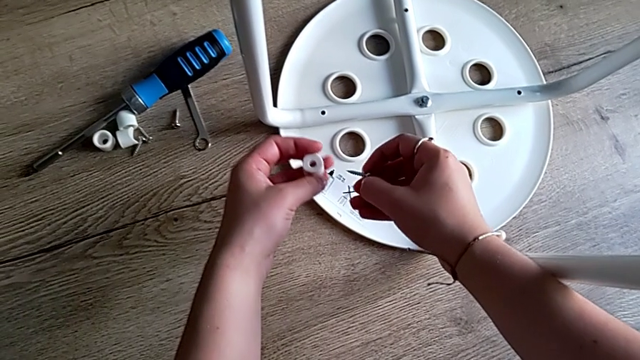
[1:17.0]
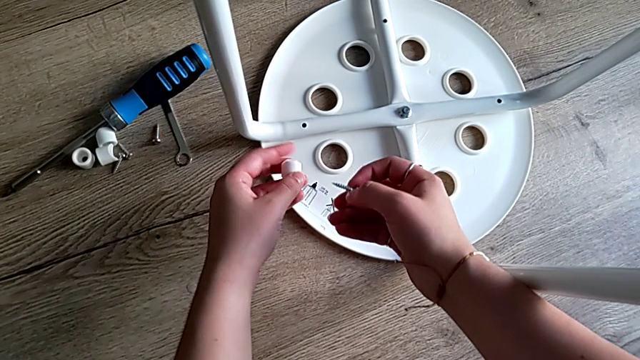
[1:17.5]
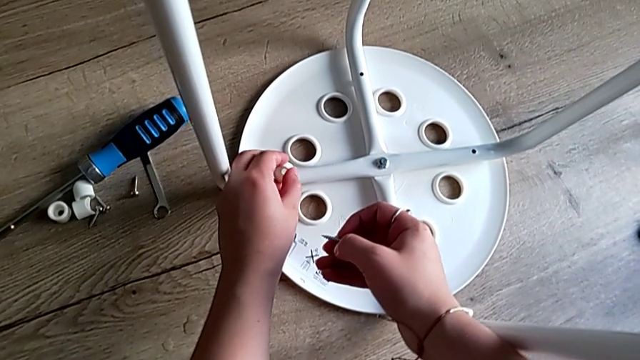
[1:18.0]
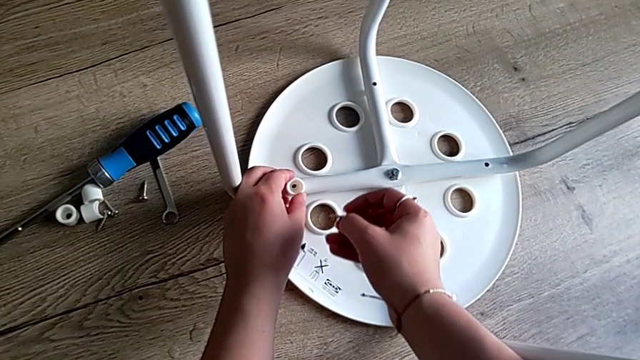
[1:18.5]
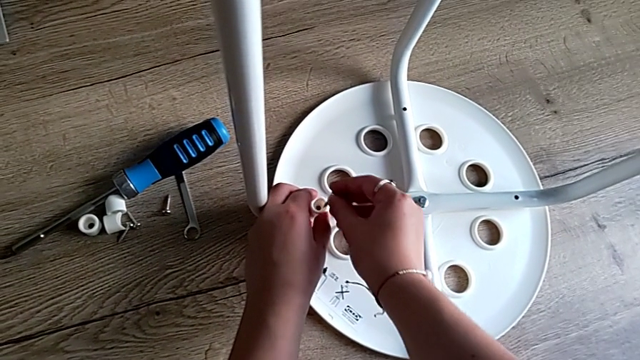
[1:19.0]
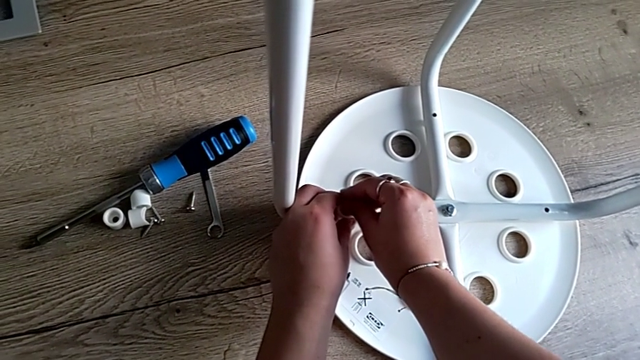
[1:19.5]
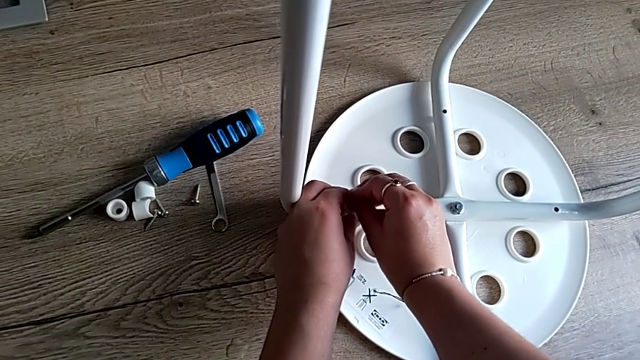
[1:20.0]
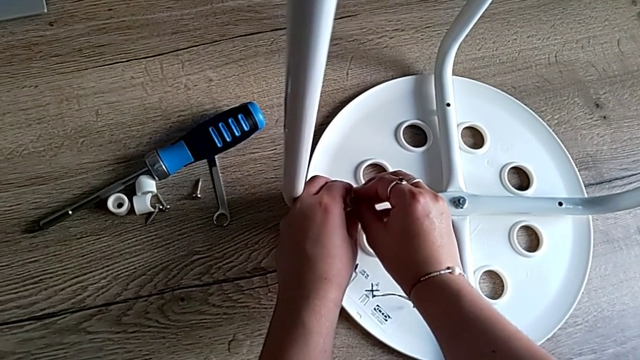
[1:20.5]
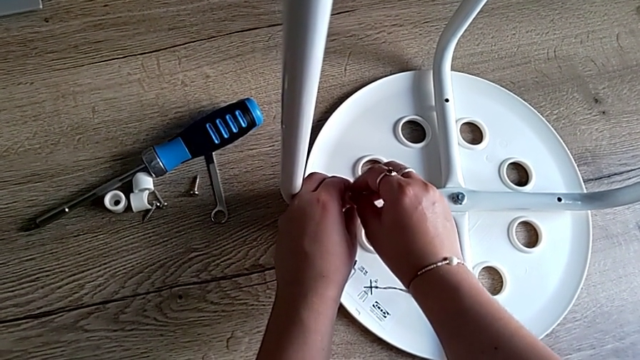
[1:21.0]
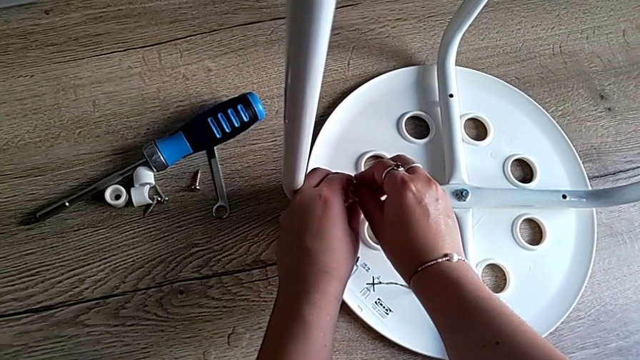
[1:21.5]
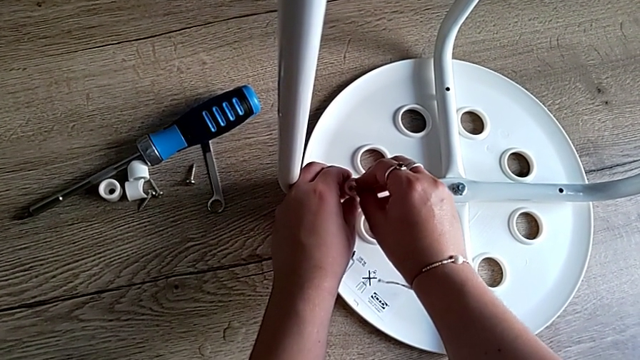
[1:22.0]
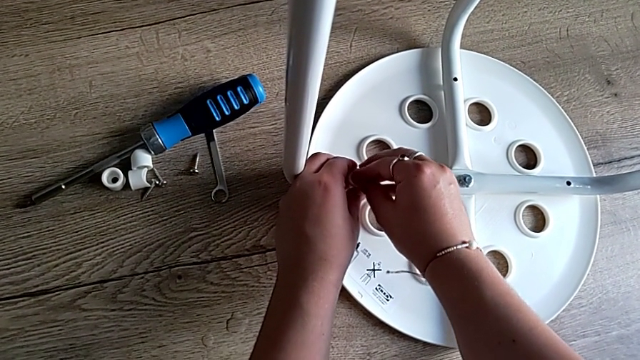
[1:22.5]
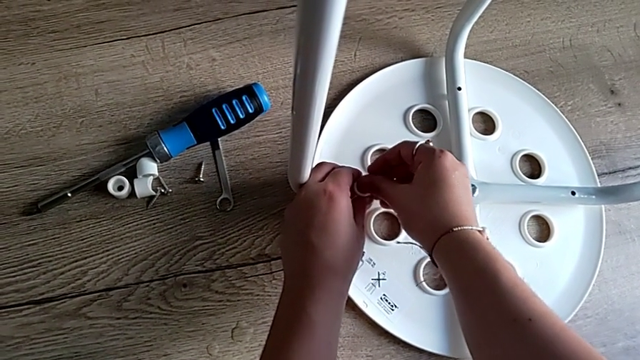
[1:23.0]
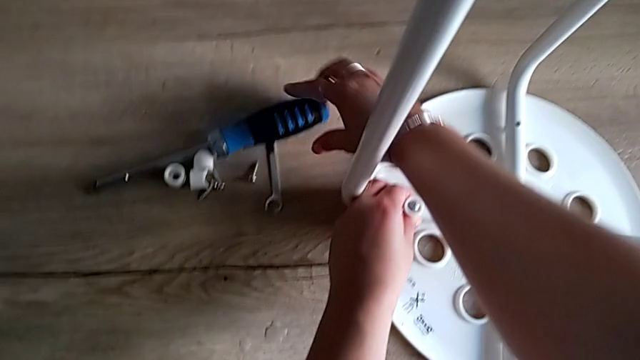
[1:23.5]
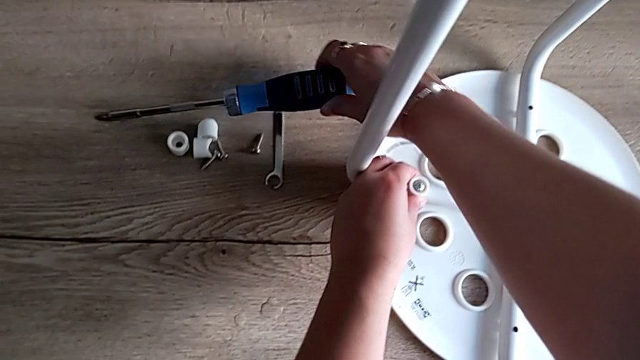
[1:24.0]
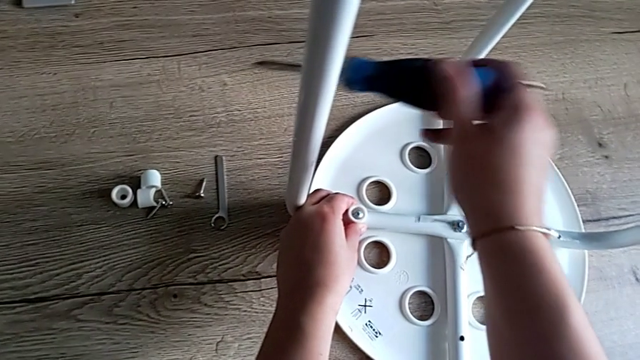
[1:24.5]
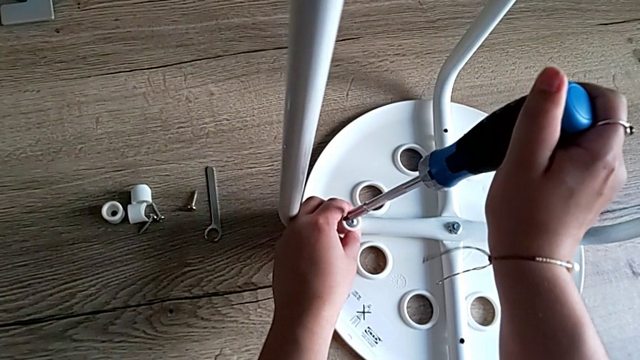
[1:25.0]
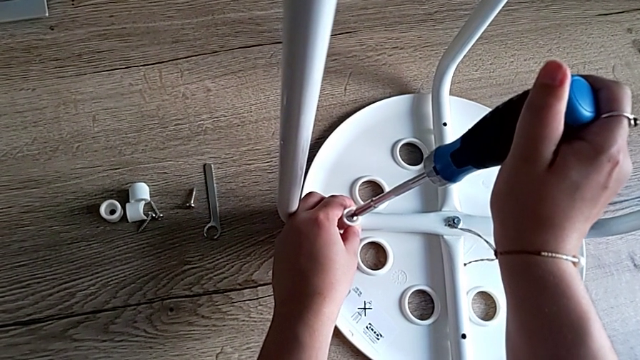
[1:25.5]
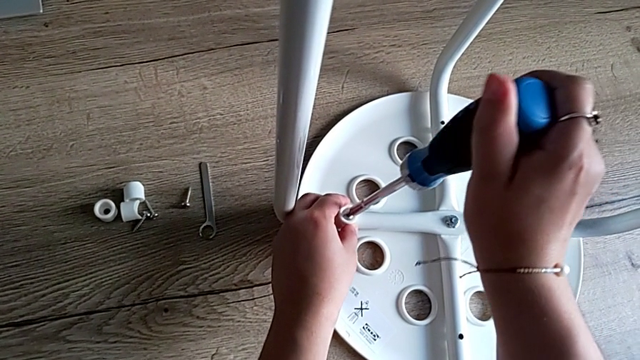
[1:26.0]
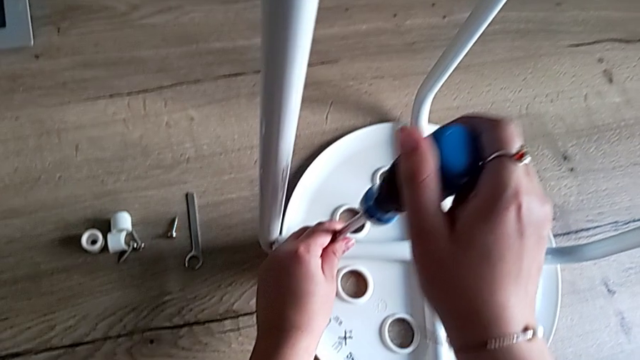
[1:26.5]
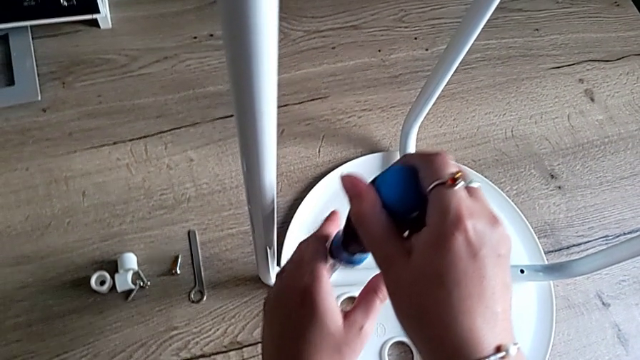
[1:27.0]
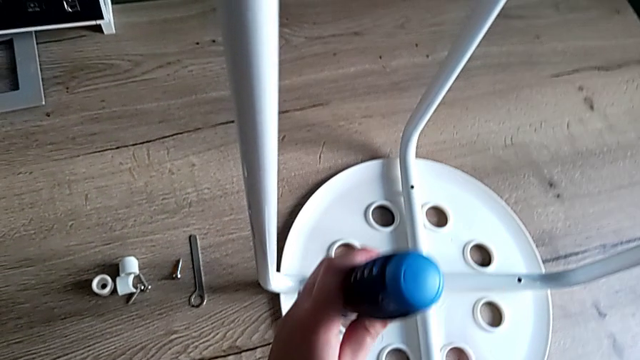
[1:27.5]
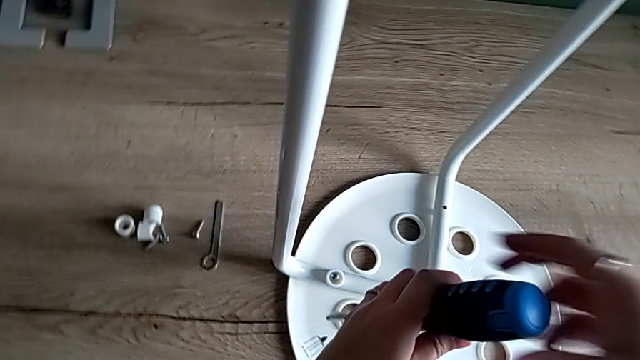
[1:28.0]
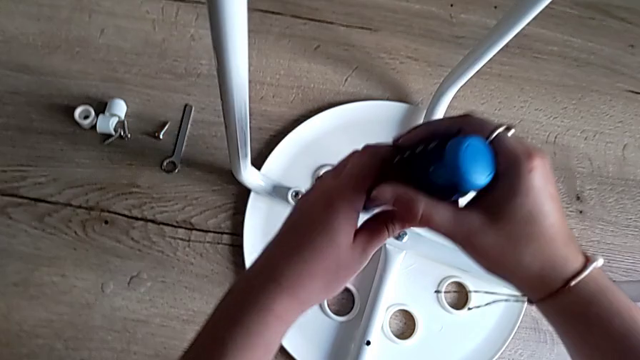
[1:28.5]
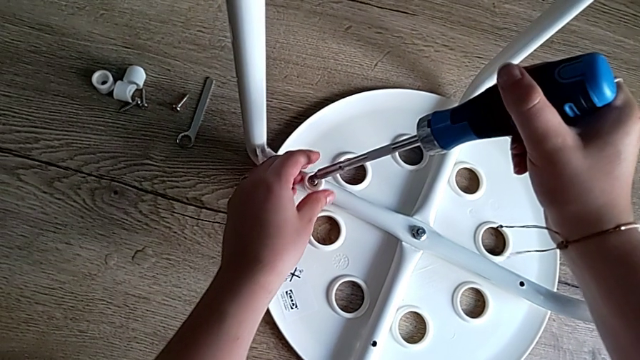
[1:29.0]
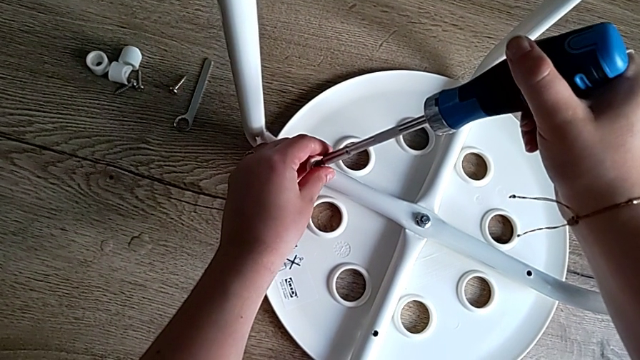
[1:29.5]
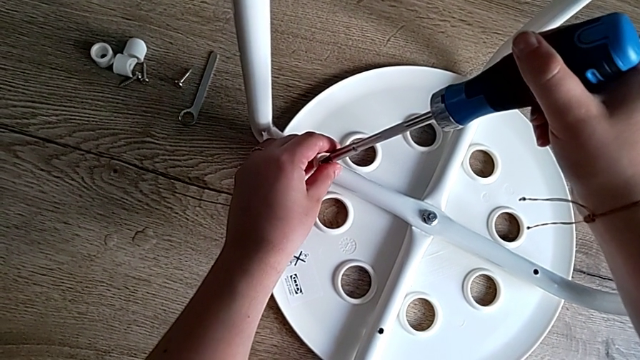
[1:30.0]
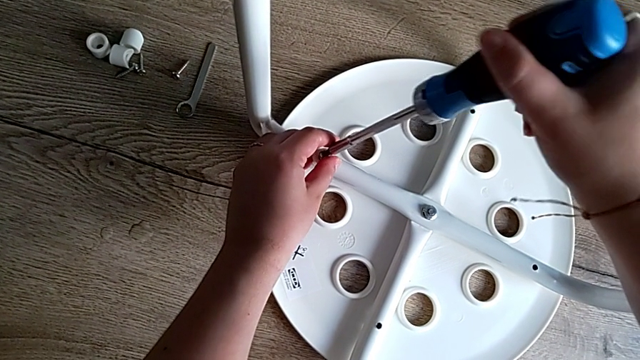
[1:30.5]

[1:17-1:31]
The camera wearer is screwing the first screw to attach the legs and the seat. They align the first washer, insert the first screw, grab the screwdriver and insert it.

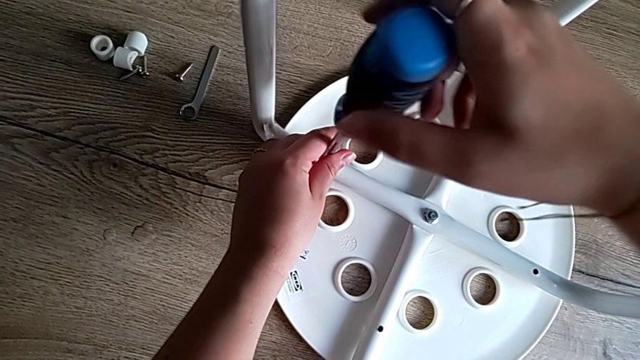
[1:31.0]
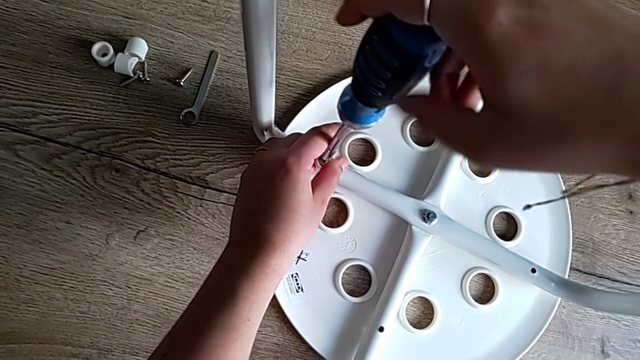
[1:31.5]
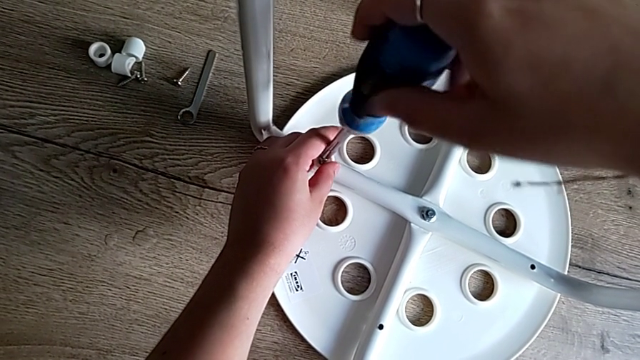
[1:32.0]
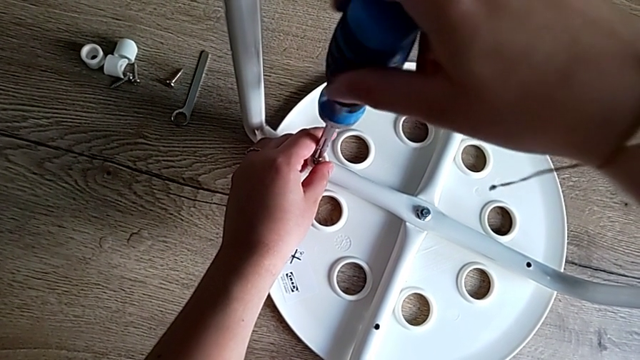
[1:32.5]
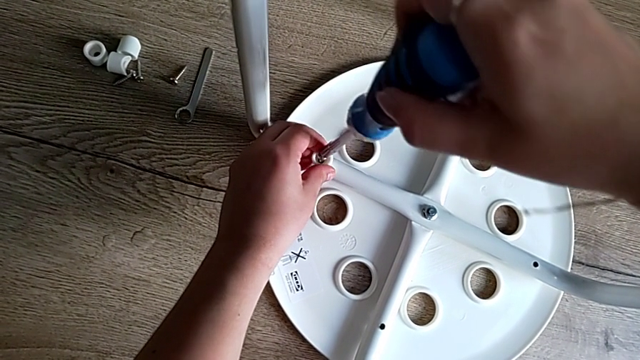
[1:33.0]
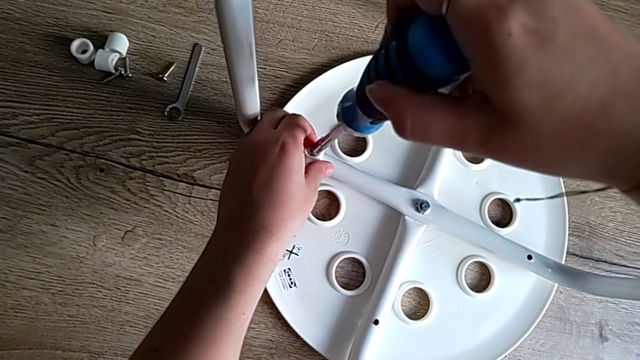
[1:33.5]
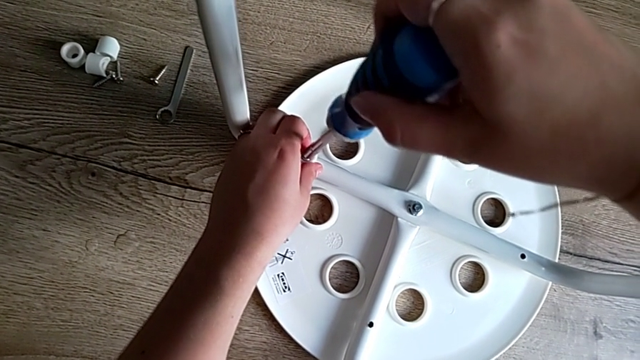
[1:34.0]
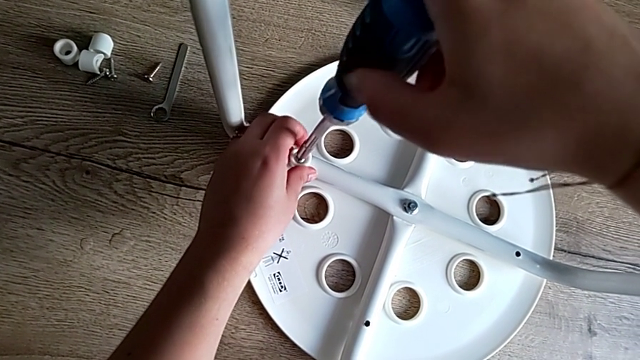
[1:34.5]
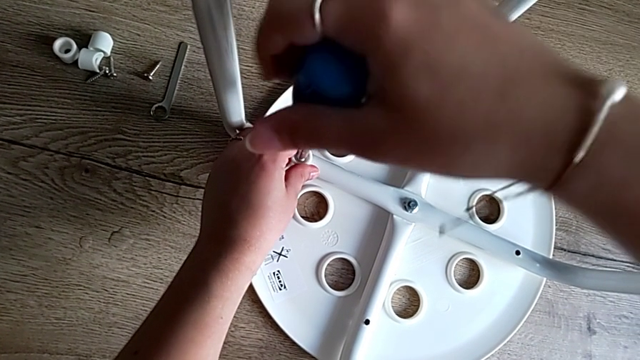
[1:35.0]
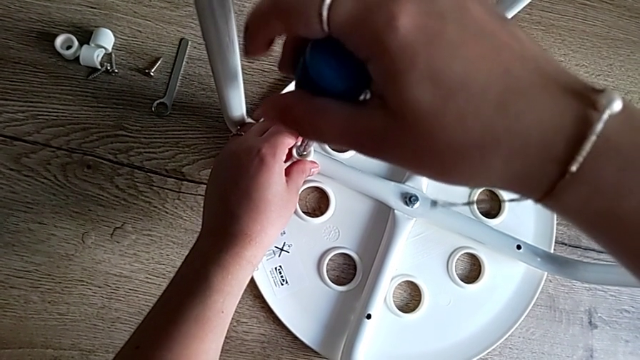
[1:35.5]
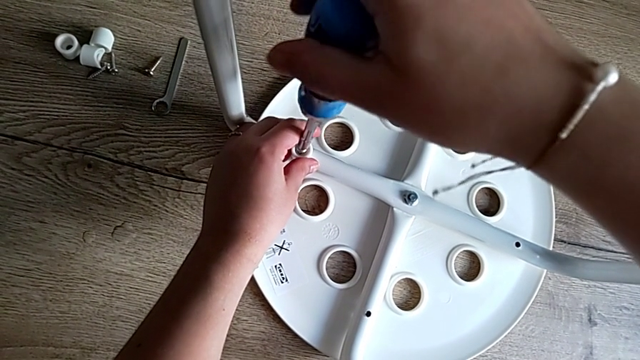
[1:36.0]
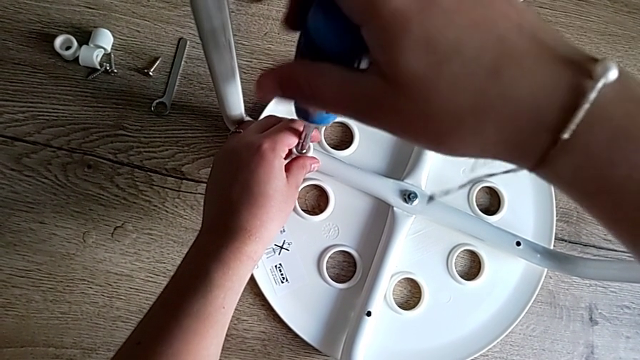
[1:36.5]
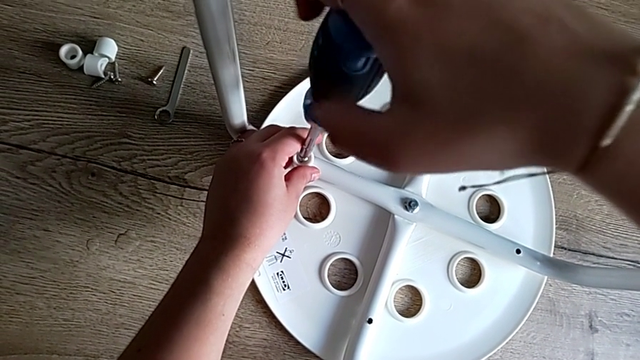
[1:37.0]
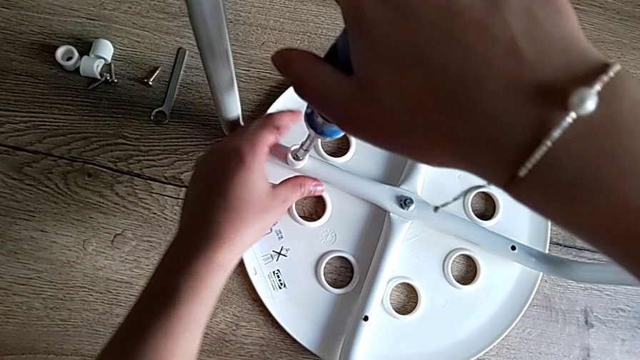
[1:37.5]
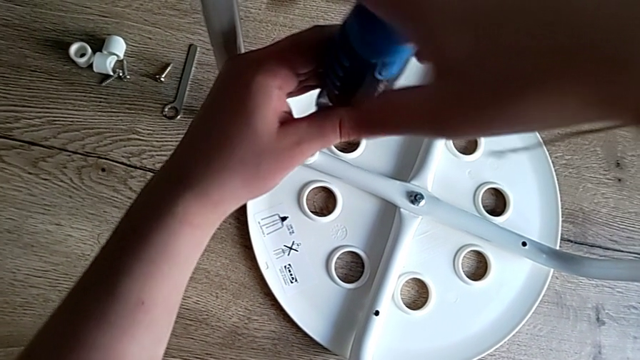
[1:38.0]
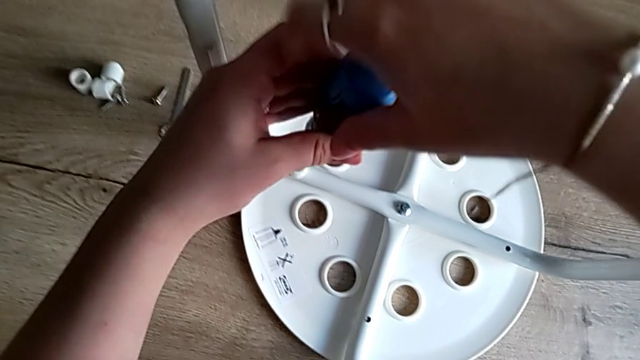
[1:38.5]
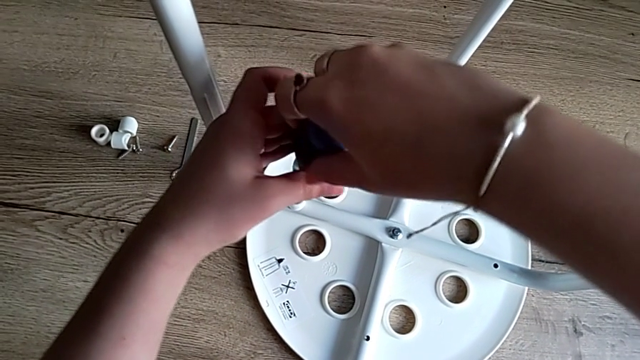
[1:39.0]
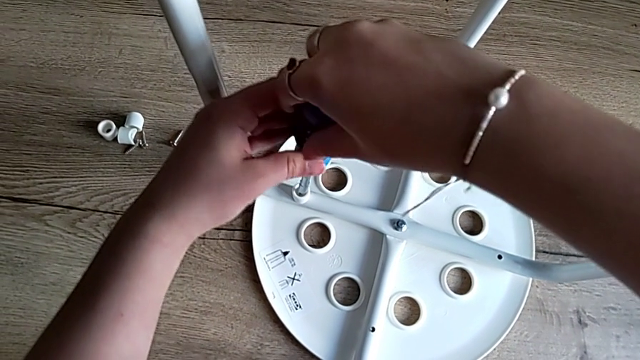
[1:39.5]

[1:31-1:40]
The camera wearer is screwing the first screw to attach the legs and the seat. They begin to screw the first screw.
